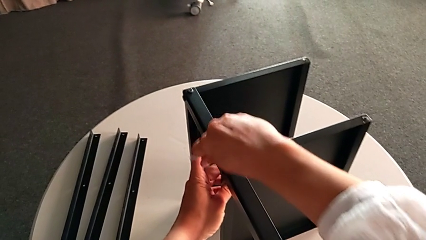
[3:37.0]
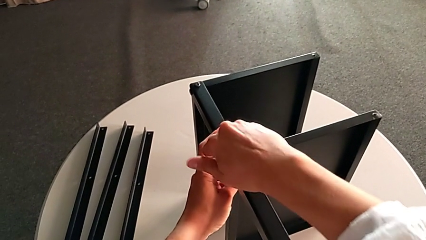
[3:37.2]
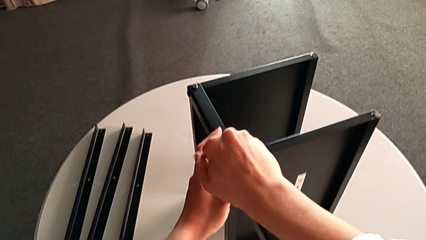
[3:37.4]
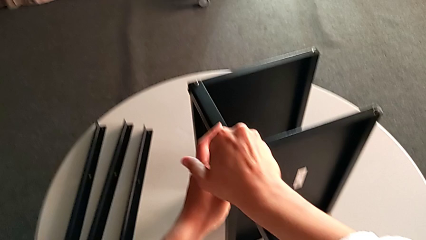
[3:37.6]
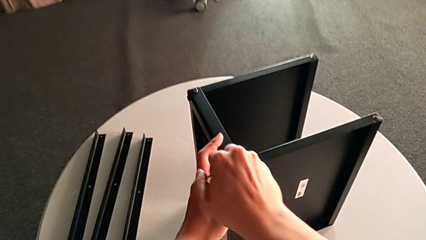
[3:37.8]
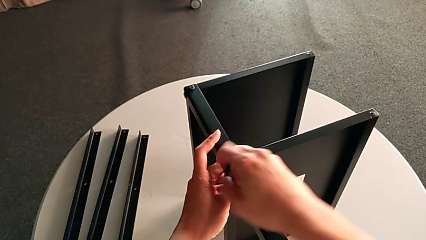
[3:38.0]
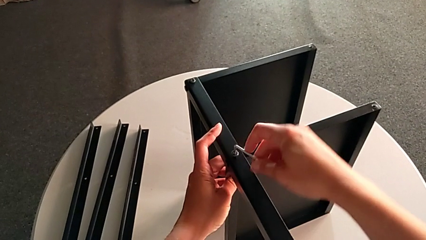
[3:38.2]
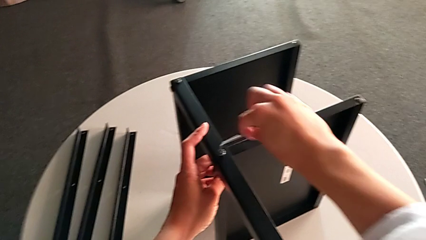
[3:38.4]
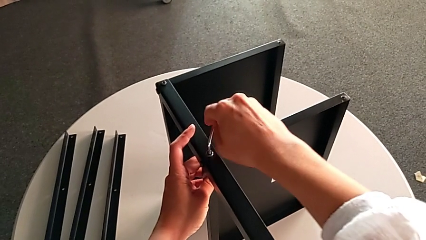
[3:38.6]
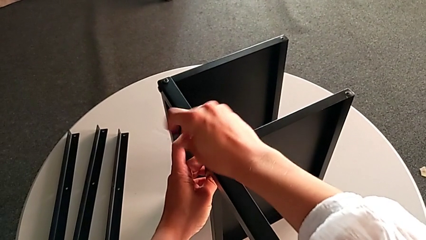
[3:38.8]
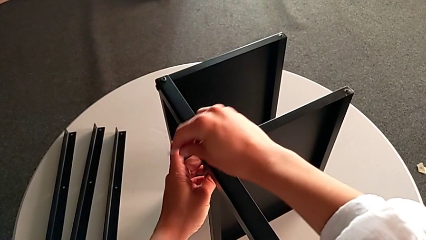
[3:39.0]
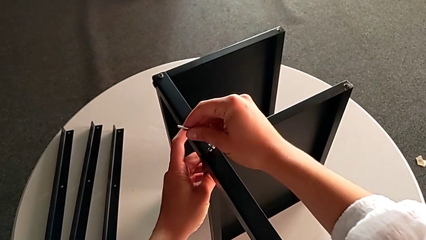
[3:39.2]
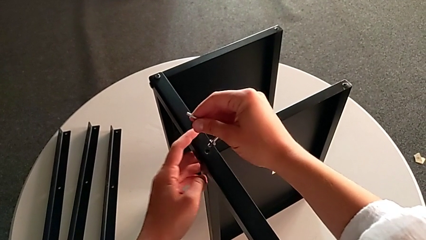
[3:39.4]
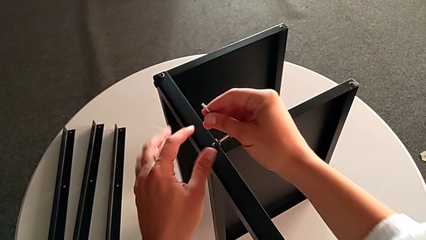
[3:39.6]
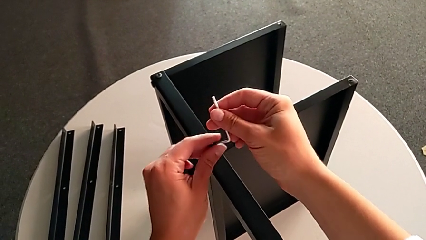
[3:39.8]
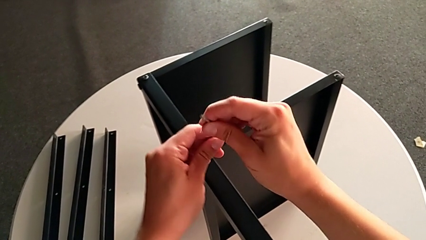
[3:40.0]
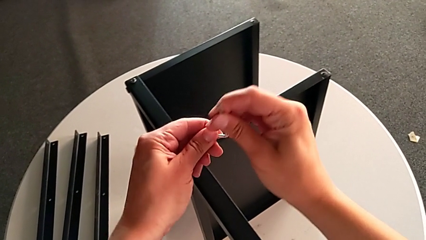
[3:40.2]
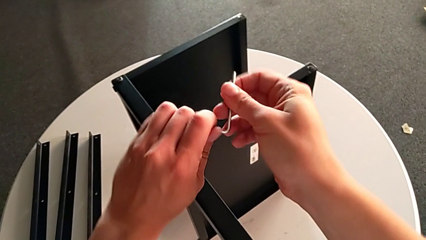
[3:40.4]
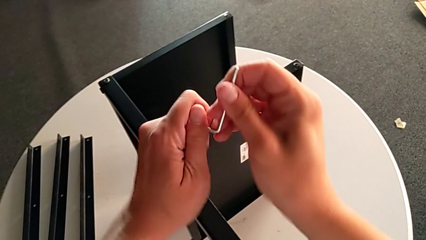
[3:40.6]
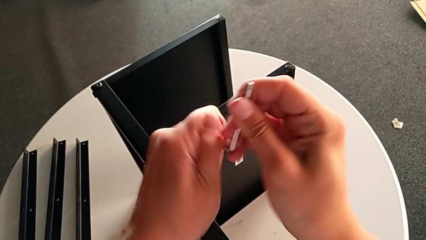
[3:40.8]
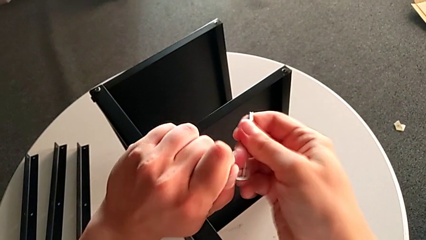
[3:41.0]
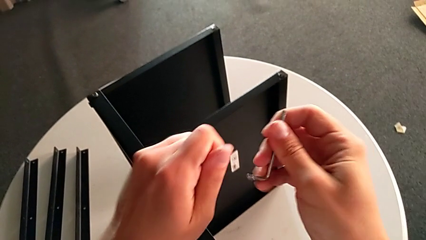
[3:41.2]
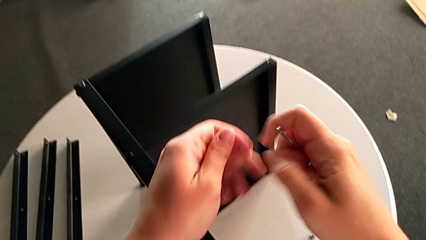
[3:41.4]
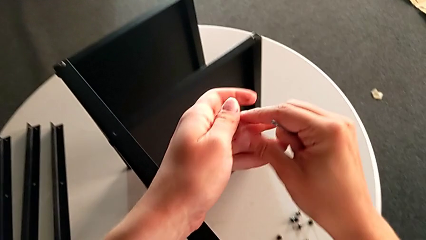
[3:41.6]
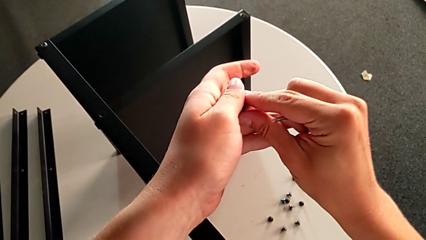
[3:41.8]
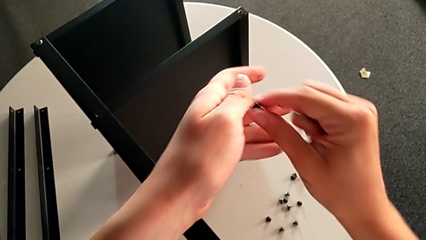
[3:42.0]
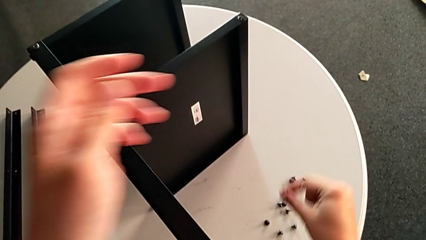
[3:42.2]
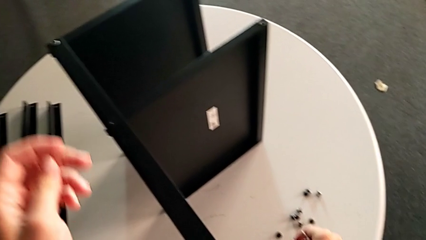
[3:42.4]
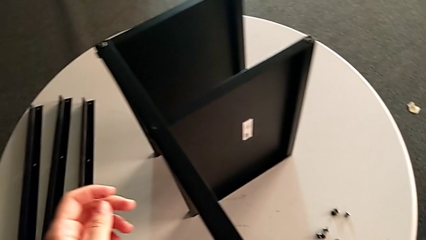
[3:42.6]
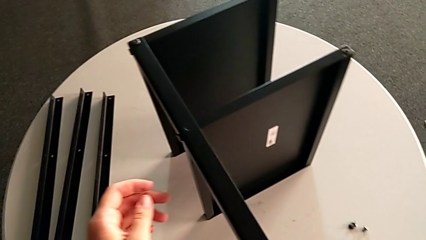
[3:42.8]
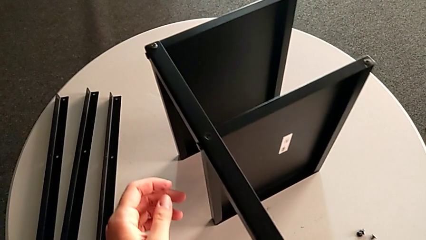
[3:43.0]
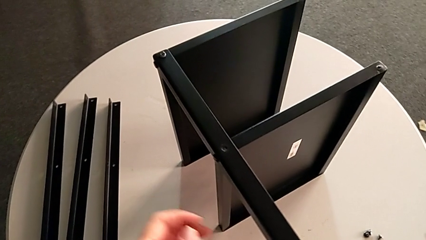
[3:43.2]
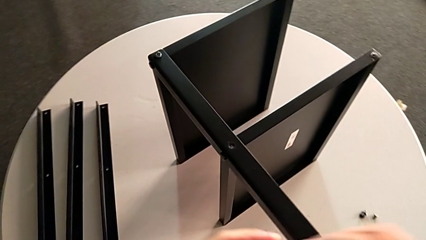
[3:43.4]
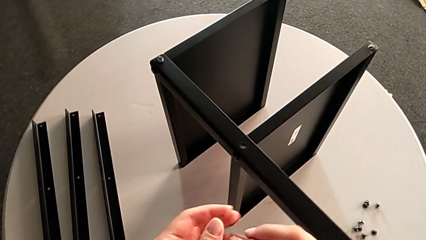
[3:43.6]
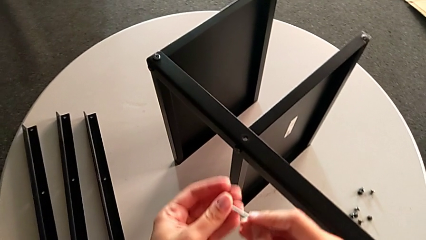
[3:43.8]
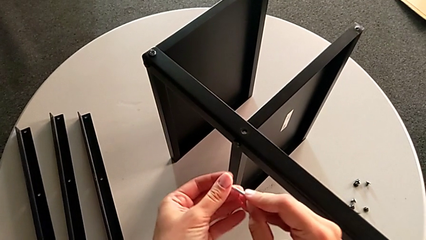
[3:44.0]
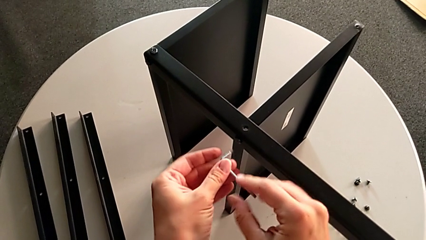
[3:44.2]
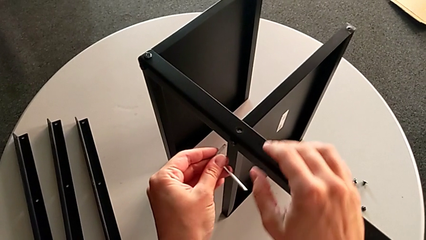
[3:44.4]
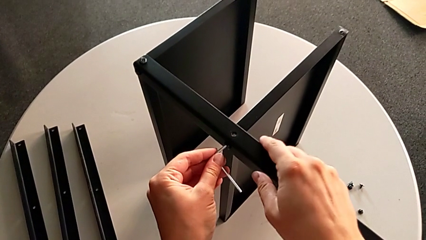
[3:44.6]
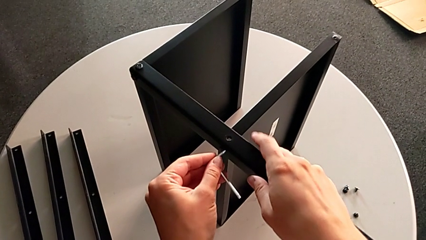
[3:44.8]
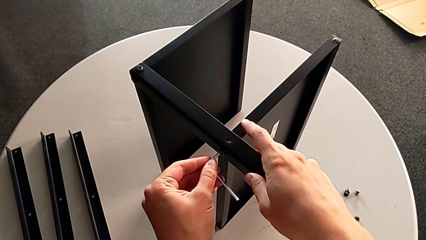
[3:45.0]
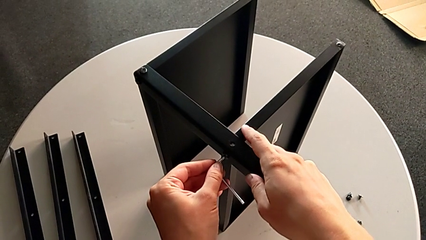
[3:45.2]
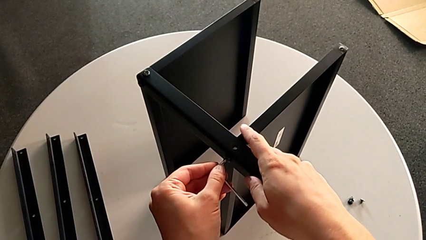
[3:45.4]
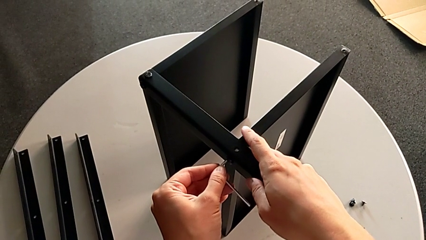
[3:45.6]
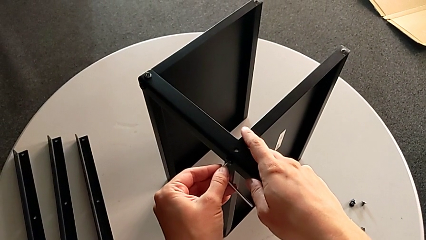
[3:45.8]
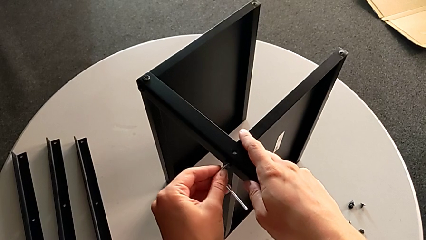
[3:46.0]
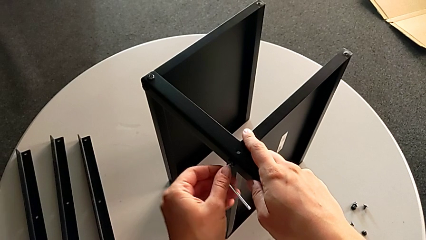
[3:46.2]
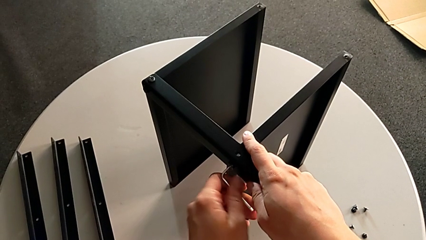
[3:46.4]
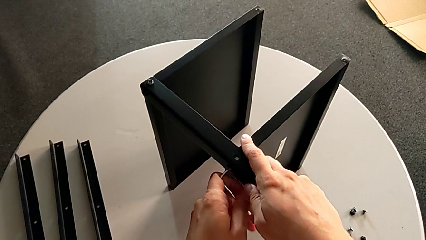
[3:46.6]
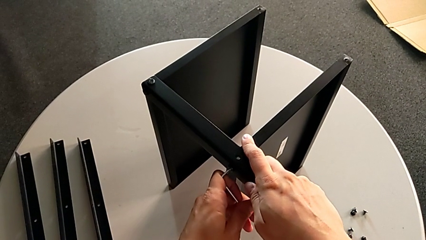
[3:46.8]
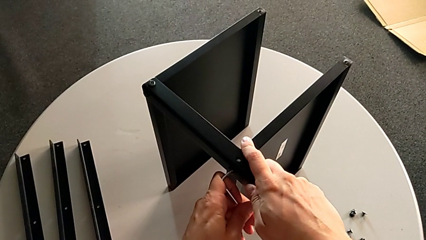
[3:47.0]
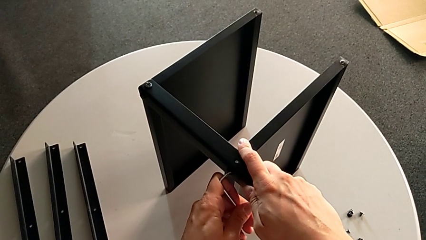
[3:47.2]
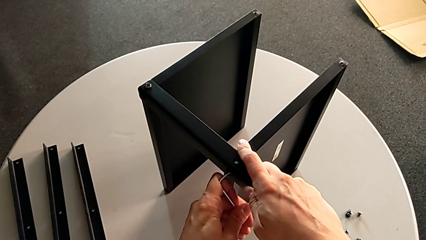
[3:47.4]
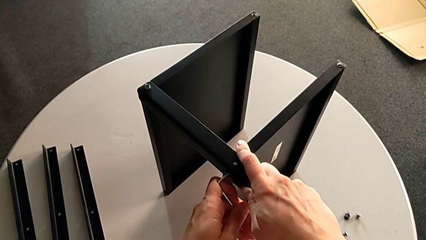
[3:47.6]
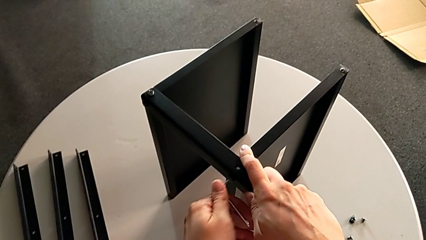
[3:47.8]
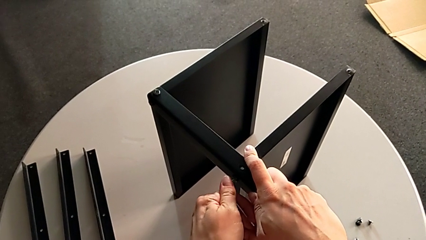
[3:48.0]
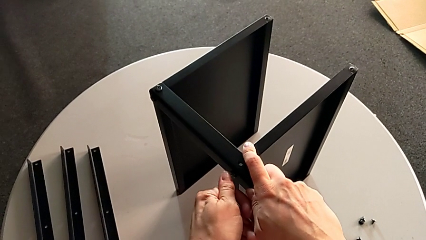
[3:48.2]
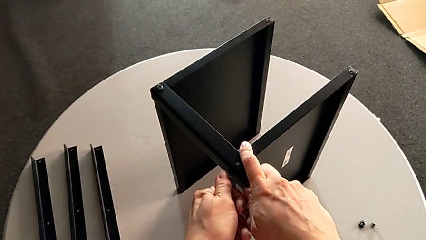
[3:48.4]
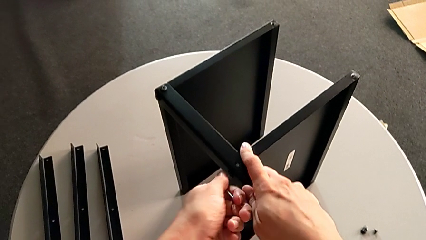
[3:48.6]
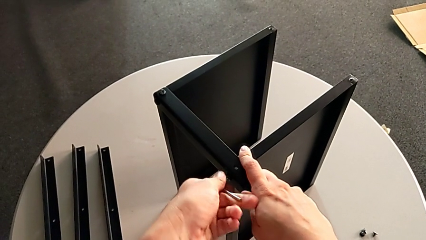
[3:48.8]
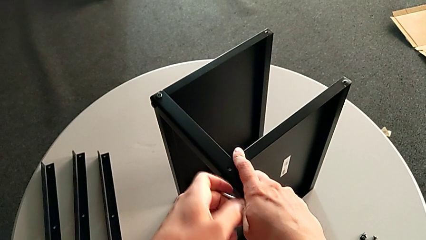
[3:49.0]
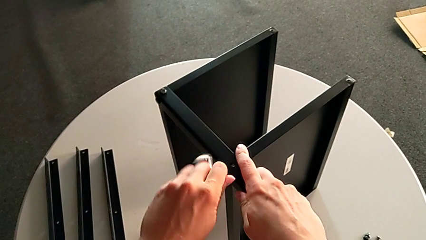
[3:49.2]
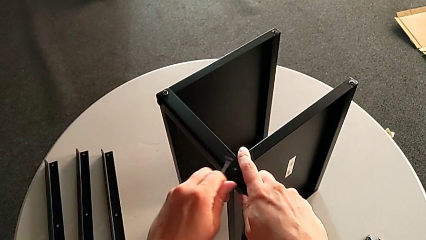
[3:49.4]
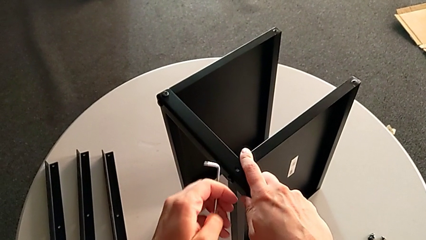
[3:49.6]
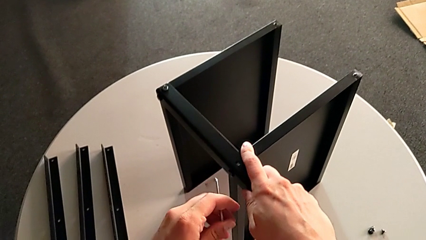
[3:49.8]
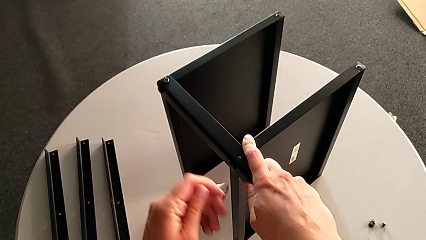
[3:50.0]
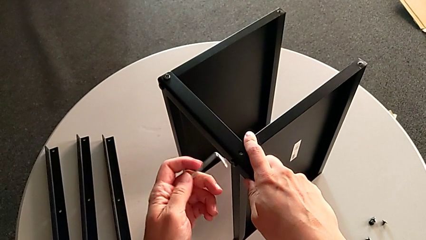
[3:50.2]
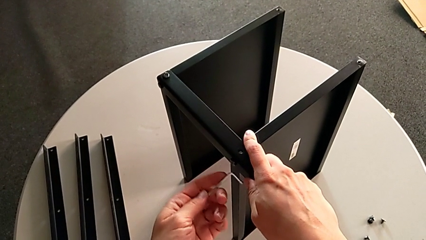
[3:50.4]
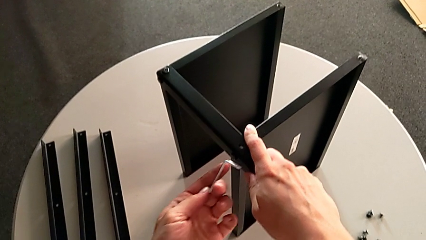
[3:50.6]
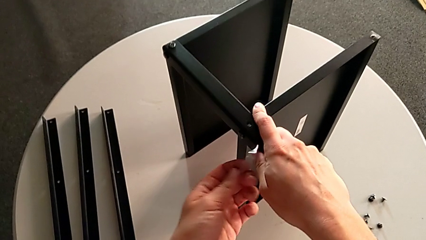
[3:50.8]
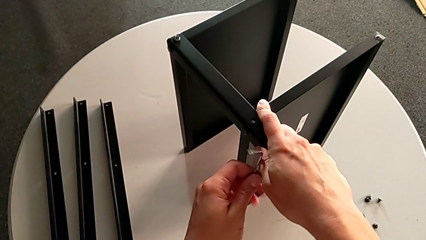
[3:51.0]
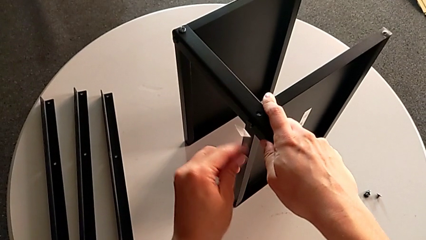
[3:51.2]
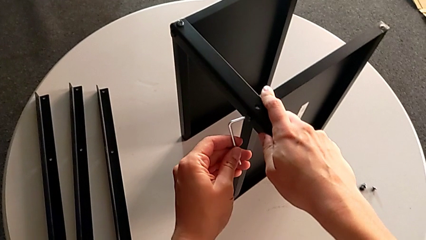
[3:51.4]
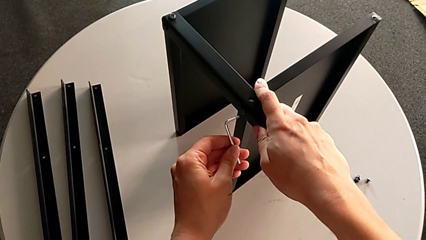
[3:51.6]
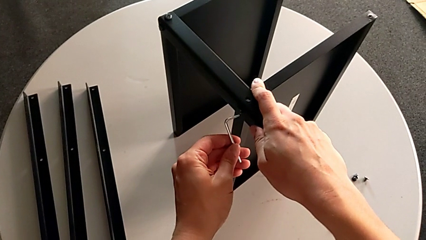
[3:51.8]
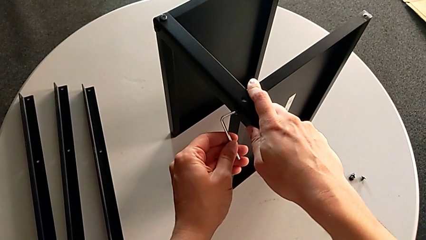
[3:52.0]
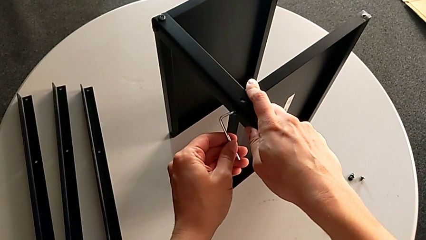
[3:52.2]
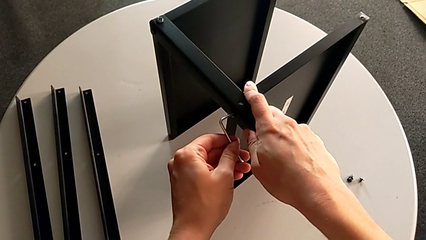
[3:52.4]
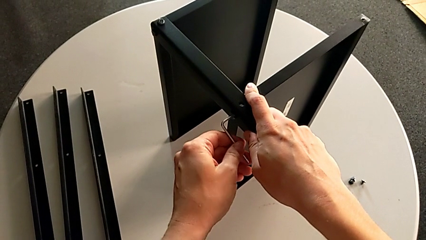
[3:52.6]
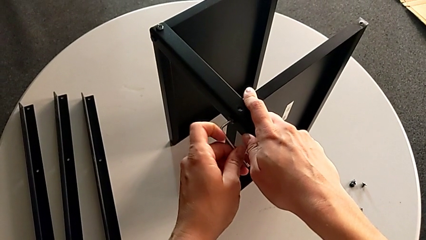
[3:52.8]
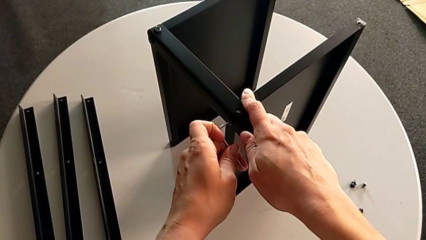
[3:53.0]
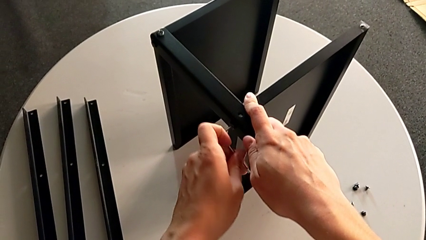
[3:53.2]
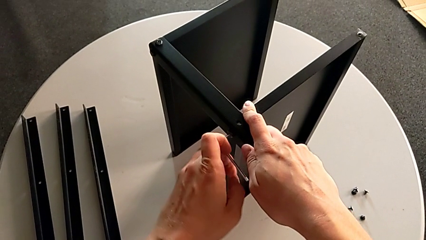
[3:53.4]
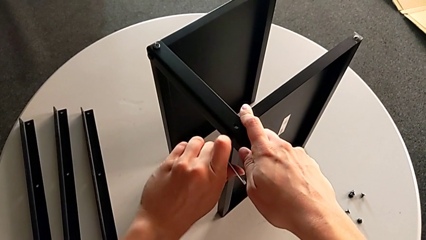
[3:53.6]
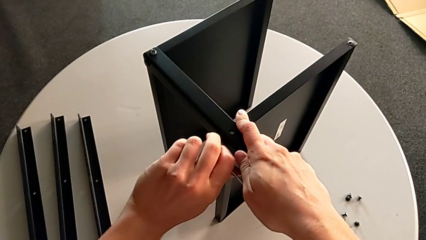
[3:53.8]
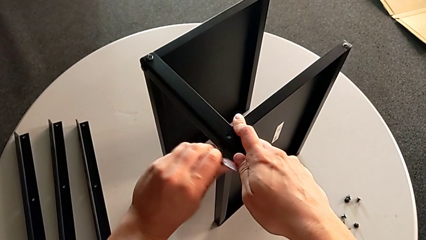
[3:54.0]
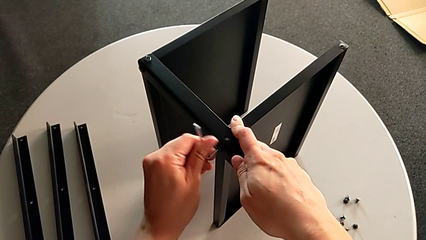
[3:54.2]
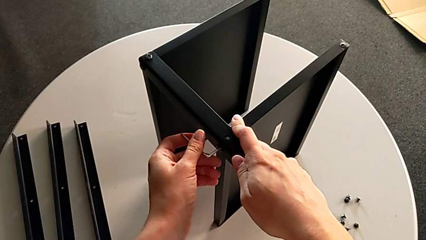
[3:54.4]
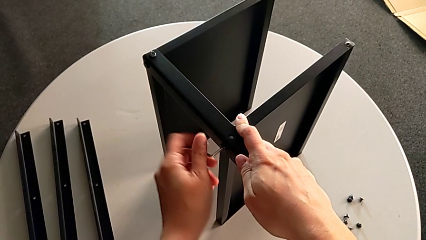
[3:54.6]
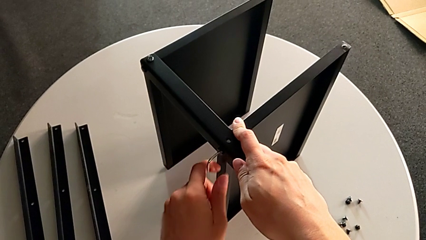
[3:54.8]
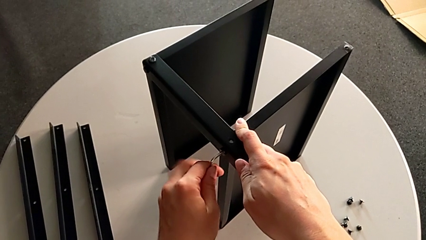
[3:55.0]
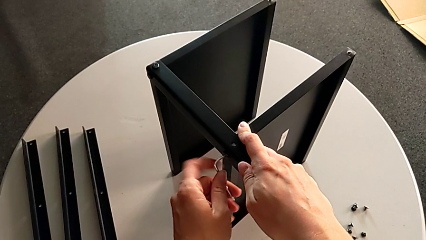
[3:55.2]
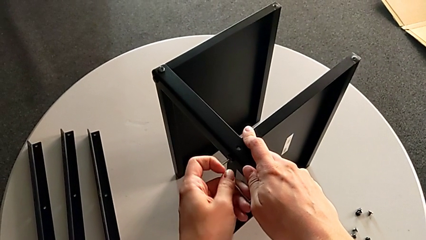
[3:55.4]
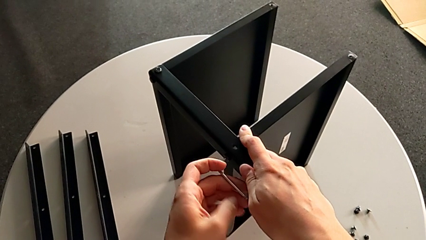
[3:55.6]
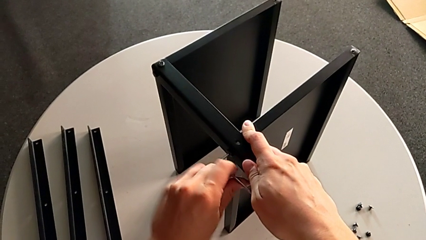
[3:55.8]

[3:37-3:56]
The camera wearer is unscrewing the fourth leg. They unscrew the hex socket head, disassemble it, withdraw the Allen wrench, place the hex socket head, insert the Allen wrench and begin to unscrew the hex socket head.
